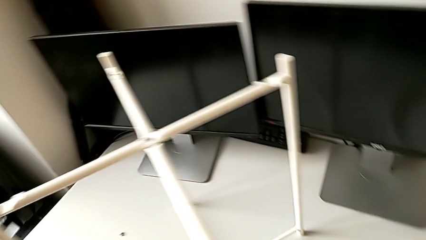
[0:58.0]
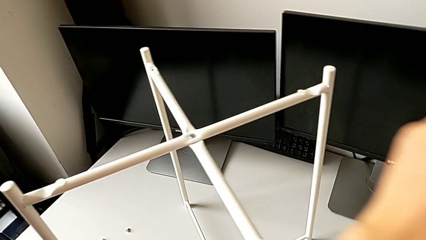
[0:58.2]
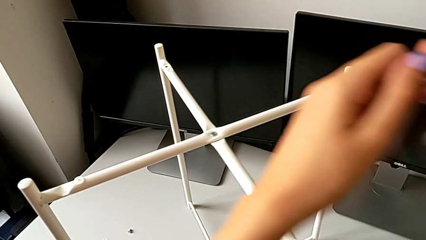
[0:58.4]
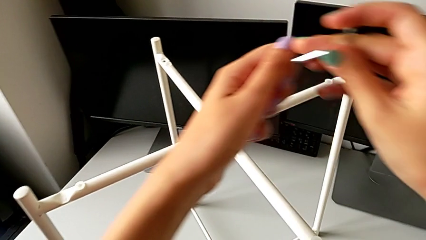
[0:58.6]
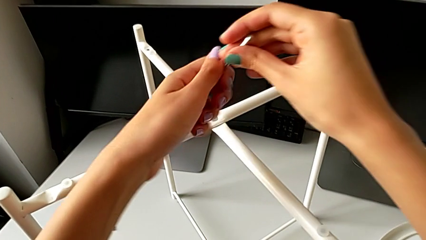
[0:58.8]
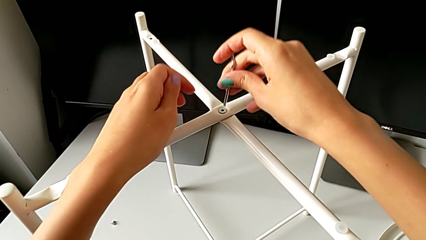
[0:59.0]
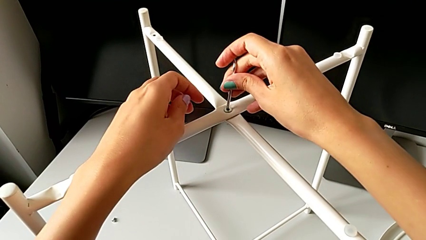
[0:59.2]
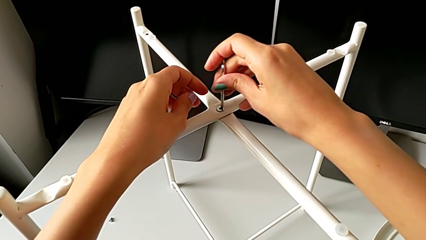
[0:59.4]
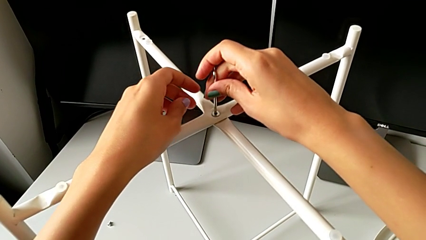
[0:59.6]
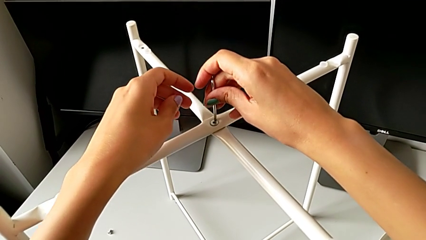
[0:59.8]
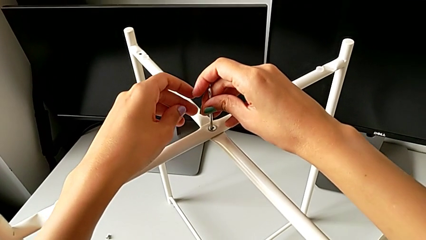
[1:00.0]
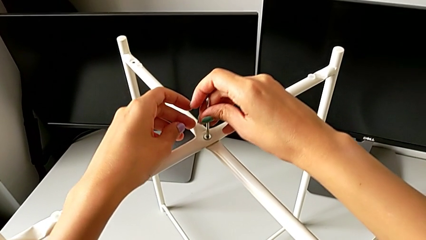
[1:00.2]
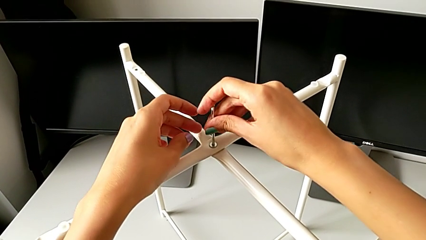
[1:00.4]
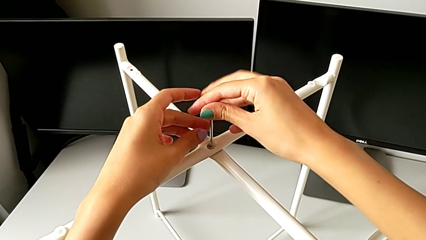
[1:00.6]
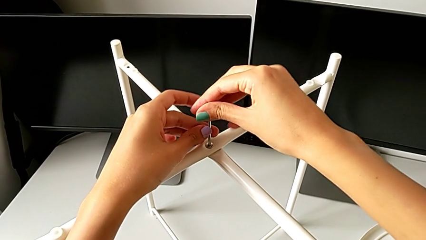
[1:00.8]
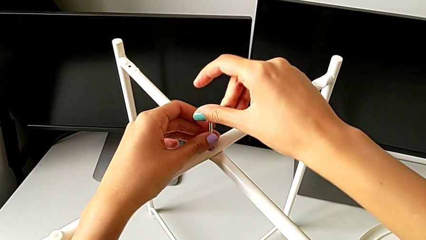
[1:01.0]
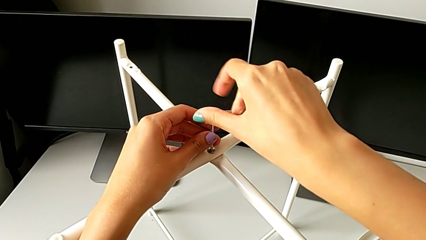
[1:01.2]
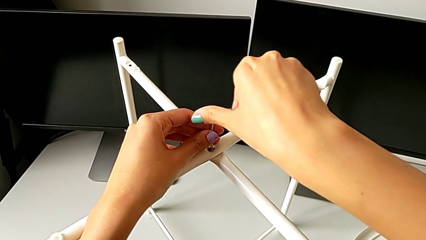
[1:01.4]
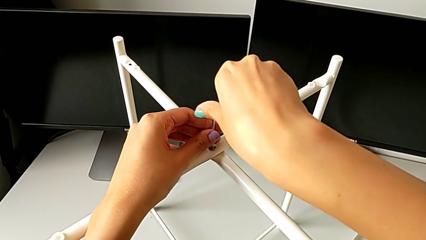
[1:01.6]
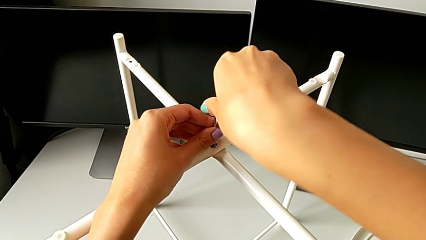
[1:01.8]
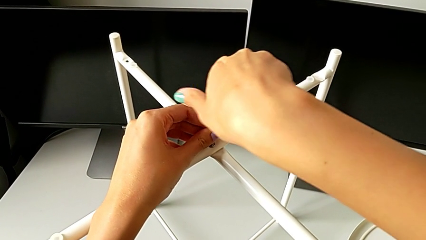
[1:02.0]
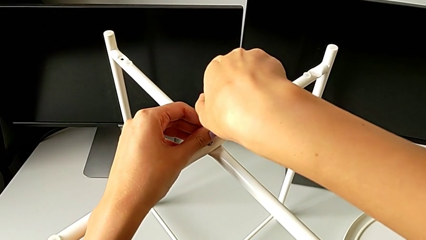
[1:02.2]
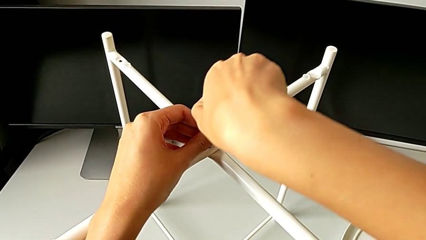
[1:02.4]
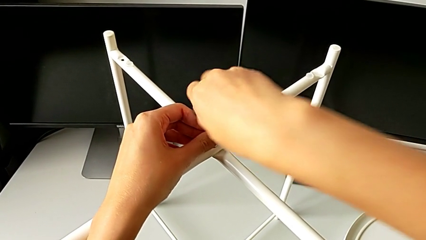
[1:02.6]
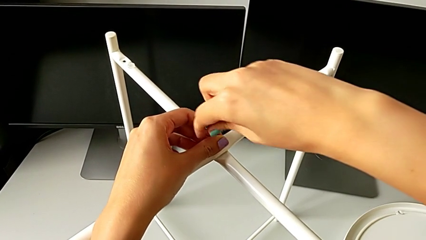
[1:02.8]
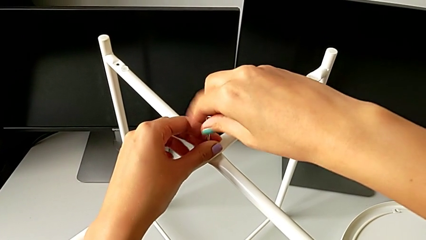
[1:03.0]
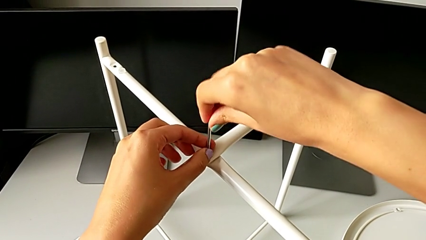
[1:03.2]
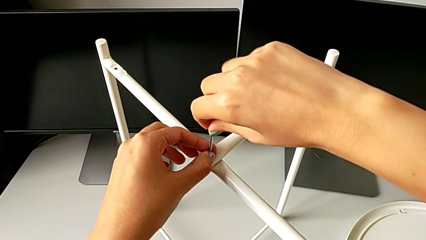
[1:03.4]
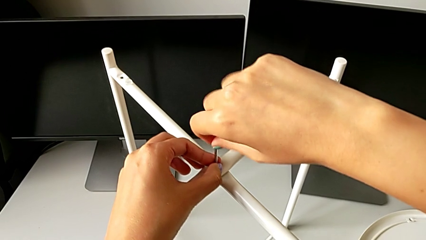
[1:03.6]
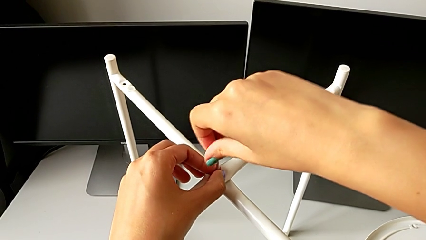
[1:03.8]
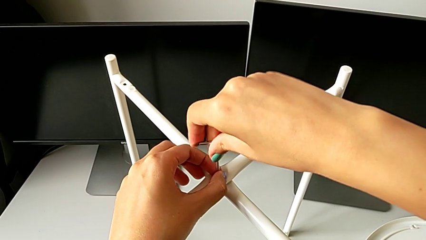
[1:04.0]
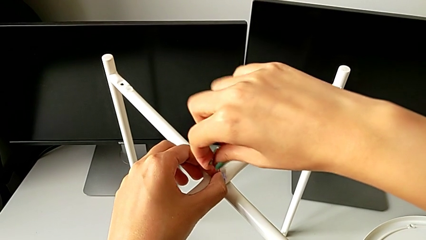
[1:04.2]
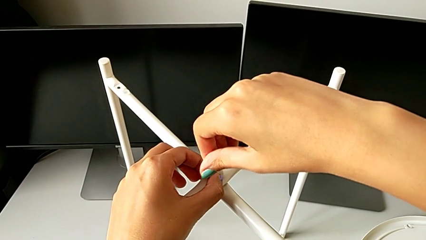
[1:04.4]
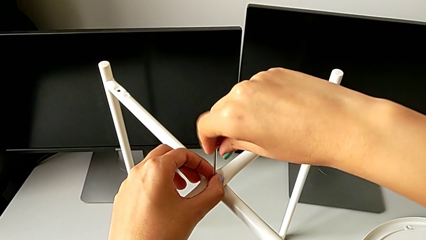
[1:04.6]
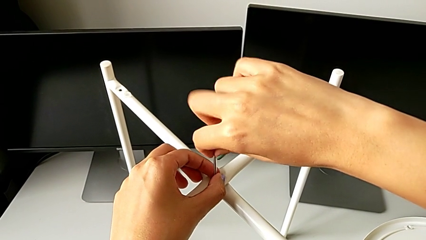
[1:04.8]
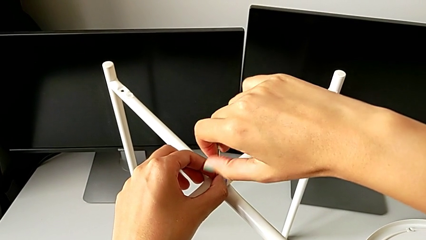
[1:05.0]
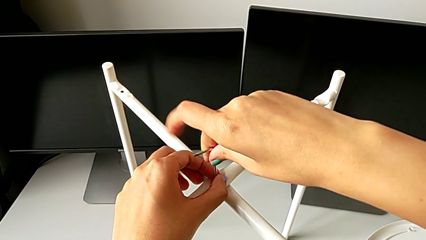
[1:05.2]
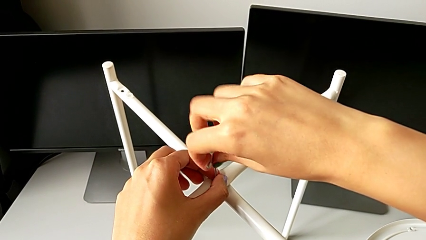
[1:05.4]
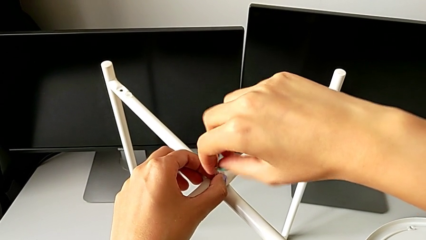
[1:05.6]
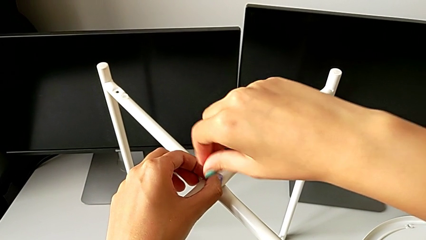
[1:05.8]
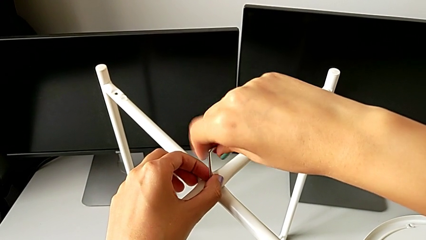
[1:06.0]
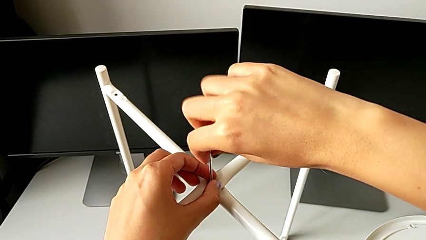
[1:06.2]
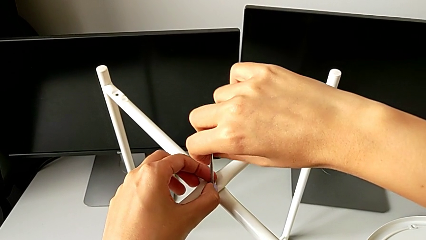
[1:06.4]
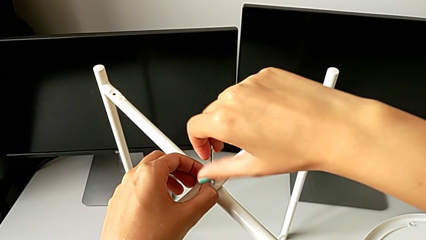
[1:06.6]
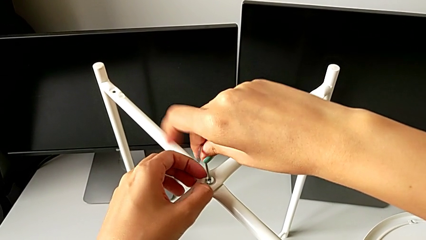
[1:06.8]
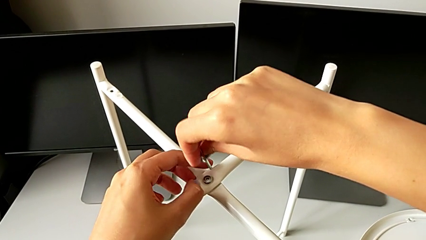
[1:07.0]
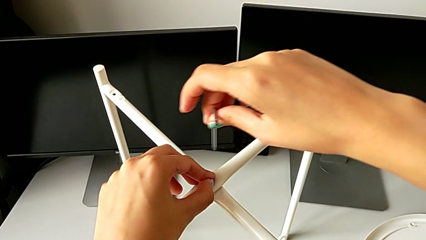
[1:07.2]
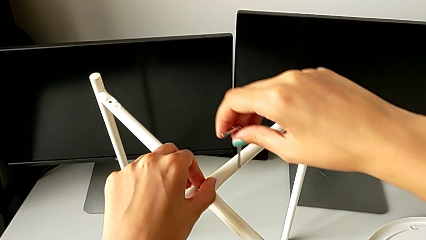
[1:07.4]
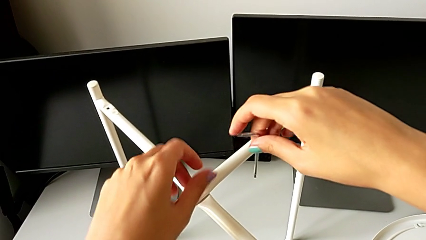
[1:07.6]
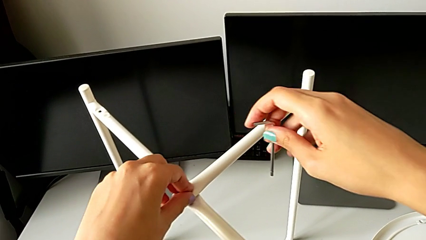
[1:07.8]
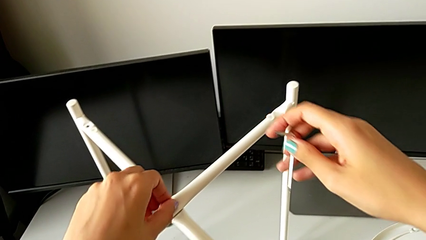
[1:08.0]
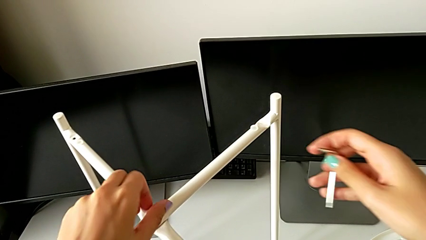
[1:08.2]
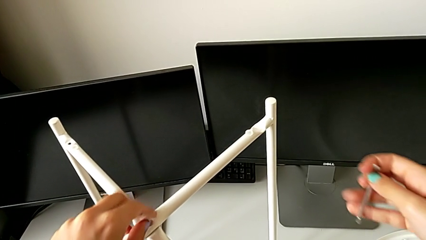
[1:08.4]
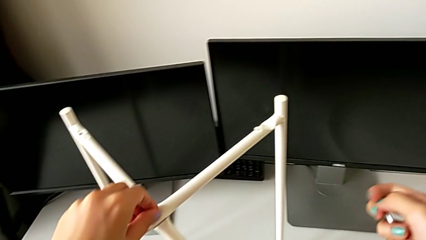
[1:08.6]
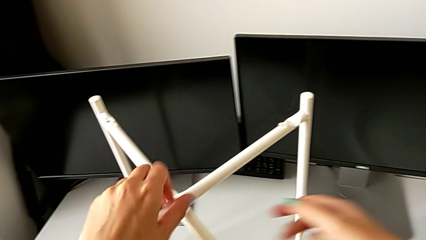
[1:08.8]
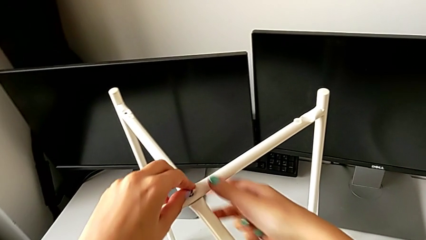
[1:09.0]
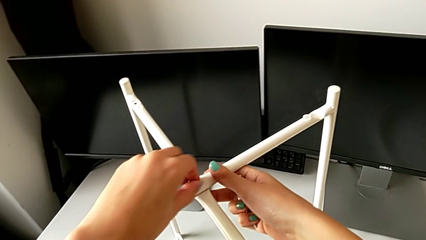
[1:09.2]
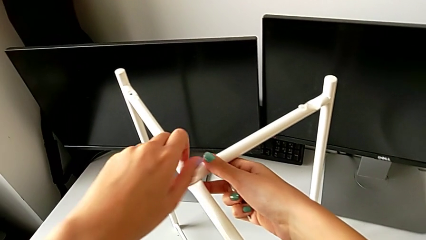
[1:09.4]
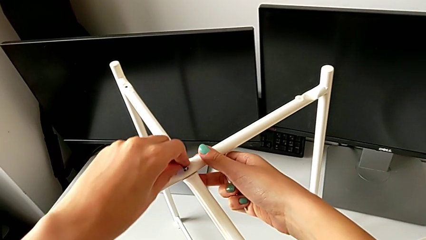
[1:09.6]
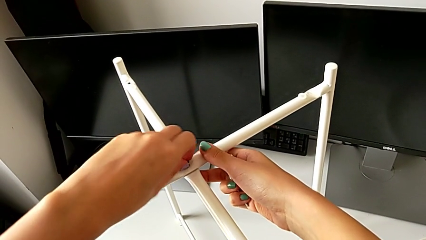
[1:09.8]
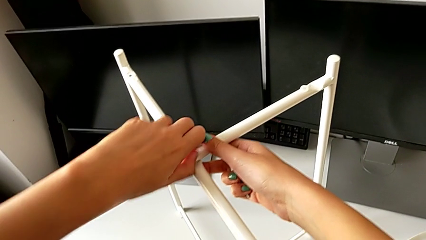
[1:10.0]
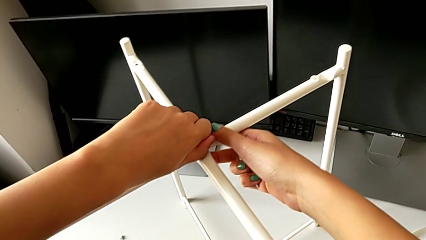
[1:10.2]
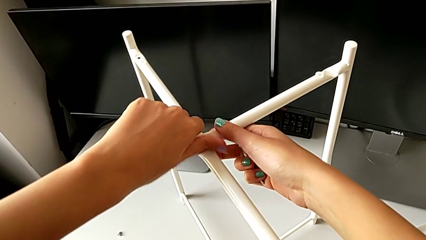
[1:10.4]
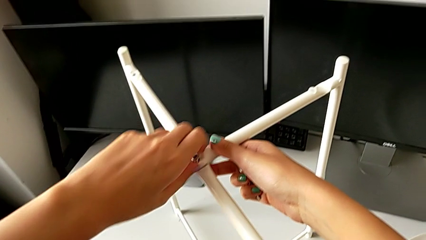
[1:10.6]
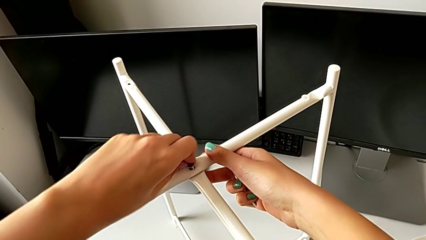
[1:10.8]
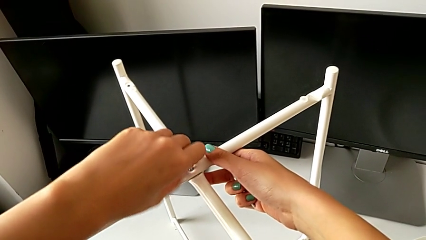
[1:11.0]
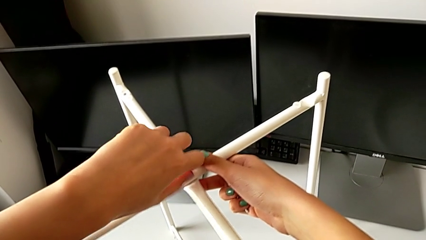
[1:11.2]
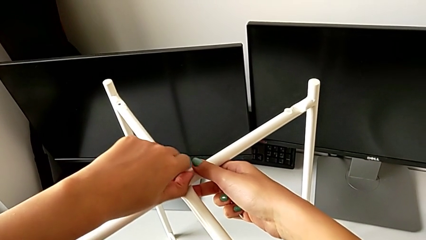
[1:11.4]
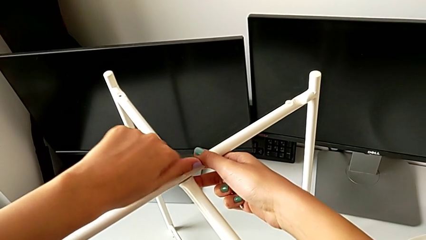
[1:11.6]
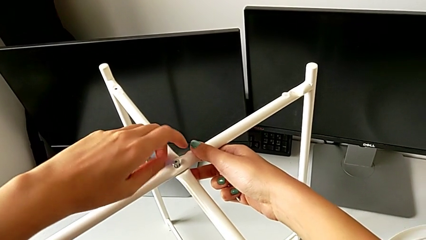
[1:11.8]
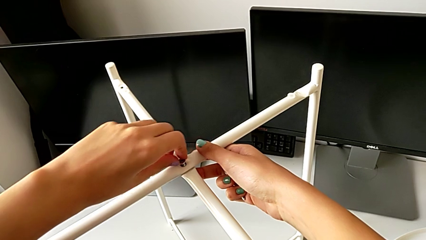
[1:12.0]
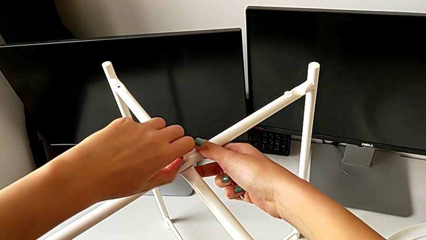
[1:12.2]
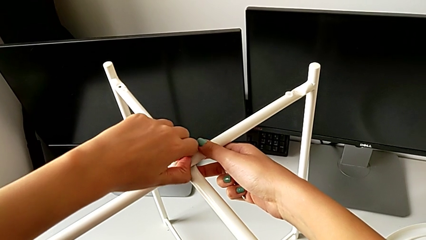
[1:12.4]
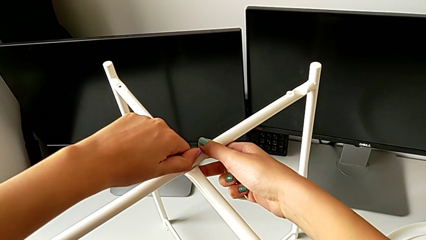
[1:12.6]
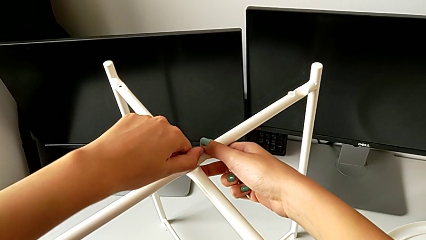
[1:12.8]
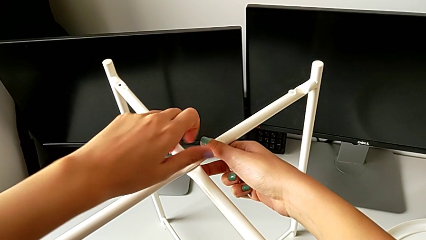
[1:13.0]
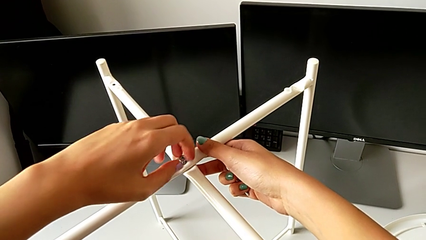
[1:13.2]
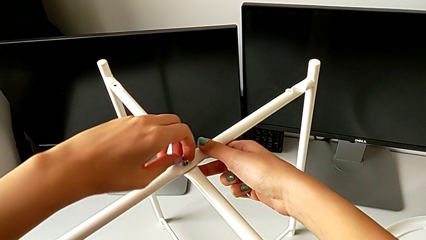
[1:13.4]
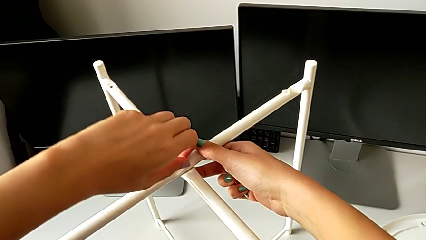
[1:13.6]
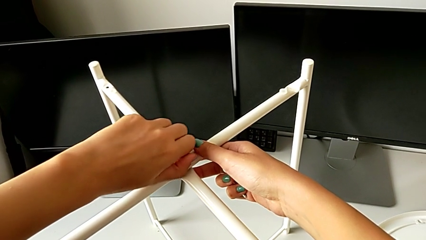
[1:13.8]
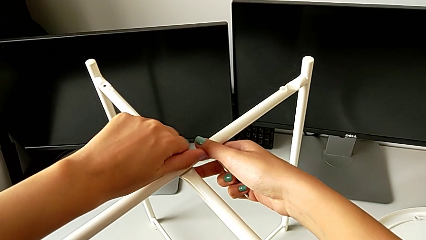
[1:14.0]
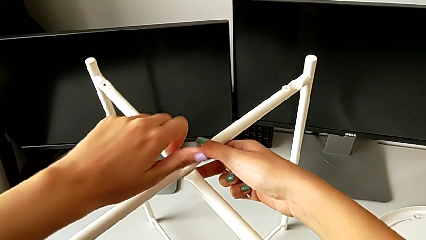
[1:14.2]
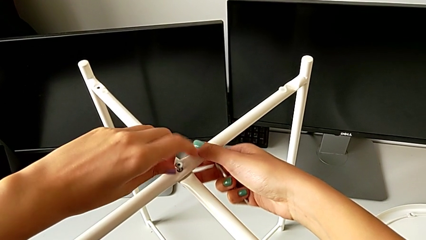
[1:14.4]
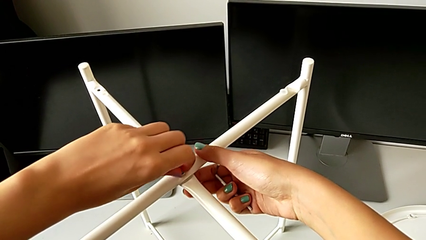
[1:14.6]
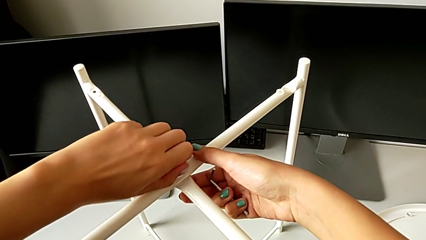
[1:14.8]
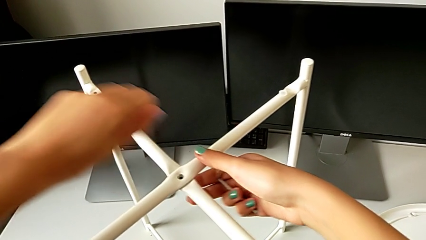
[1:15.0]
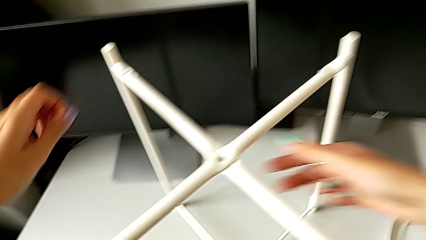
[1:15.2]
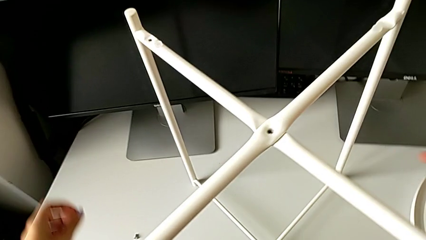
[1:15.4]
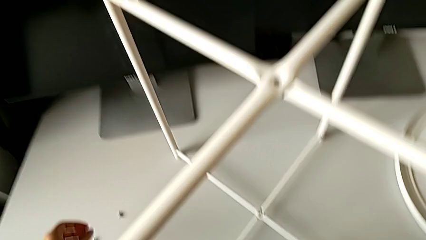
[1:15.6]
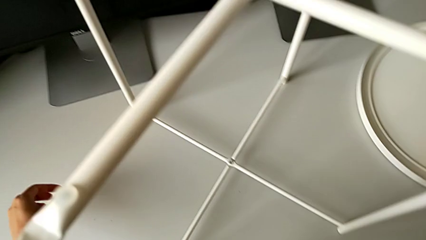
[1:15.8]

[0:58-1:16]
The camera wearer unscrews the top hex socket head of the legs. They insert the Allen wrench, unscrew the hex socket head, withdraw the Allen wrench, unscrew the hex socket head, disassemble it and place it.
